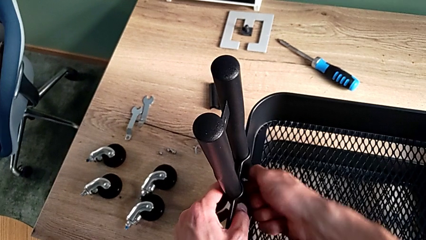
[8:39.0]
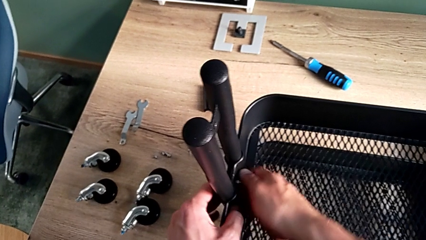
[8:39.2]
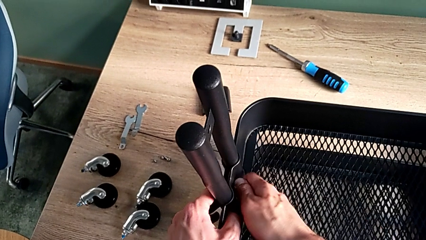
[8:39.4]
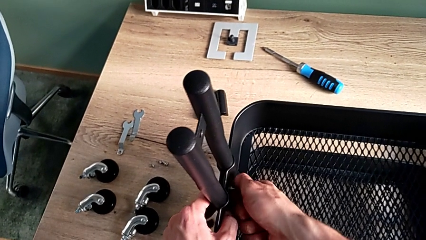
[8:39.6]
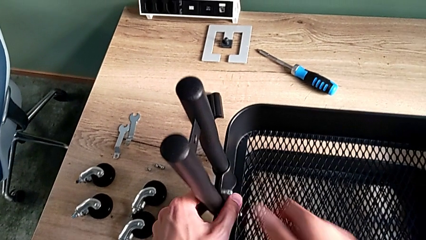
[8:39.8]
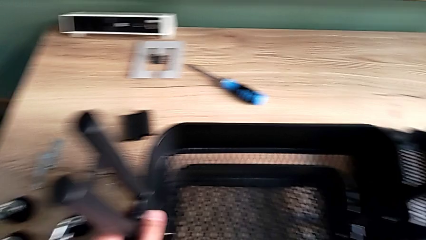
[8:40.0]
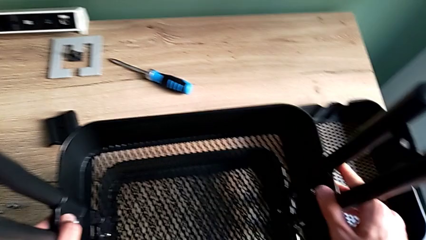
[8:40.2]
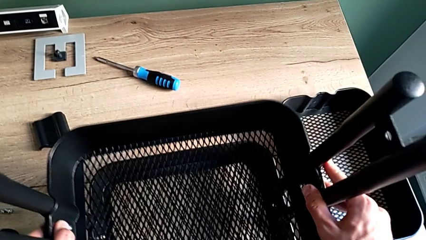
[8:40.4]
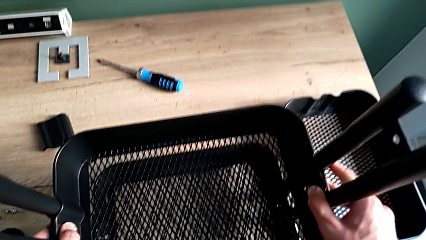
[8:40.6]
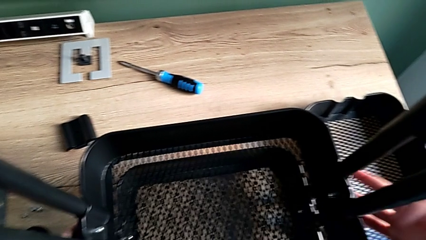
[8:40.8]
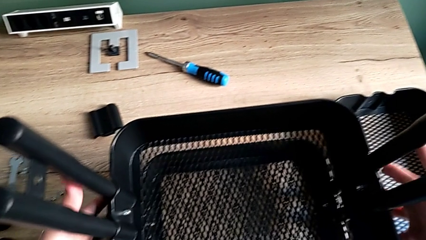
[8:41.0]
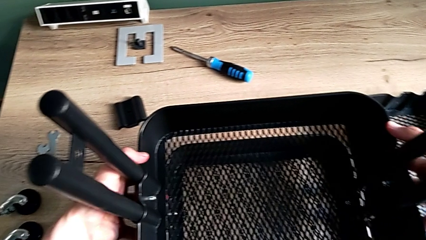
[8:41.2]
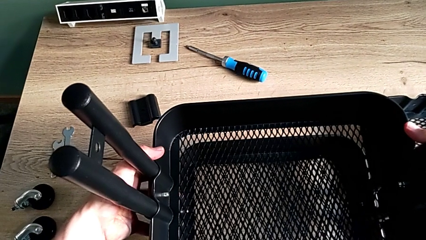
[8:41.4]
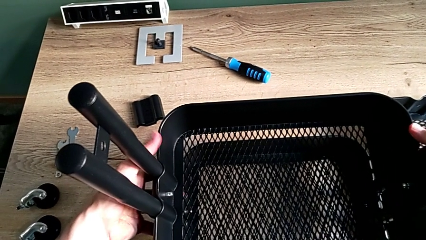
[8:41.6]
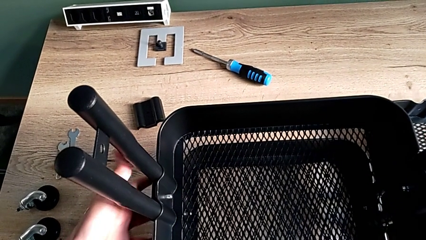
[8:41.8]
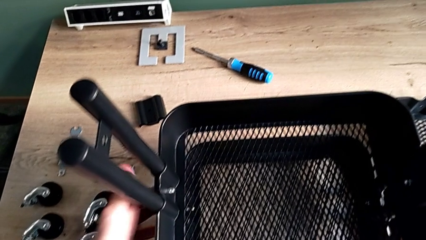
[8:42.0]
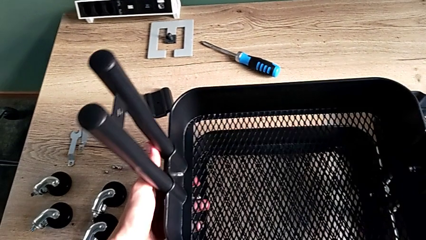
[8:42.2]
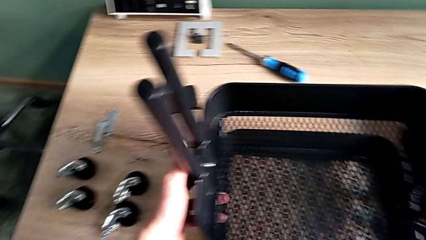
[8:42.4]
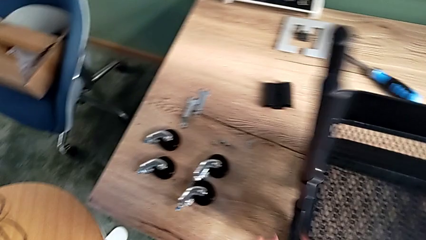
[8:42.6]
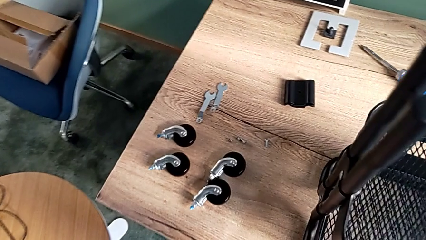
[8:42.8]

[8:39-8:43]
The camera wearer is assembling the middle tray. They slide the middle grid tray and inspect it.

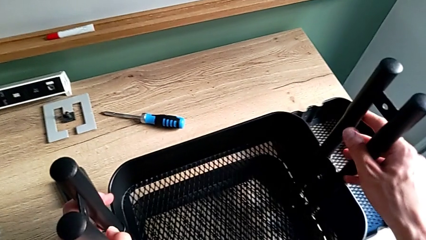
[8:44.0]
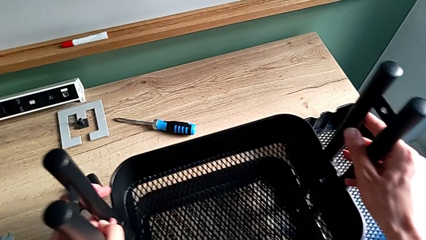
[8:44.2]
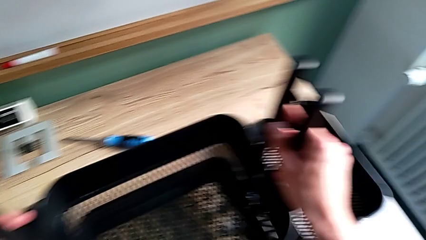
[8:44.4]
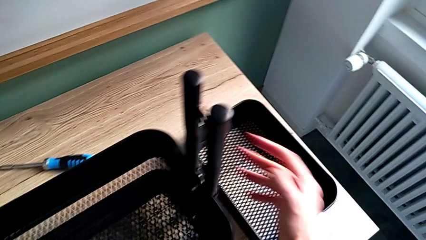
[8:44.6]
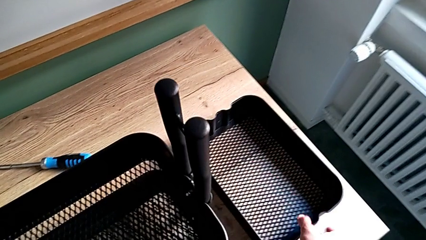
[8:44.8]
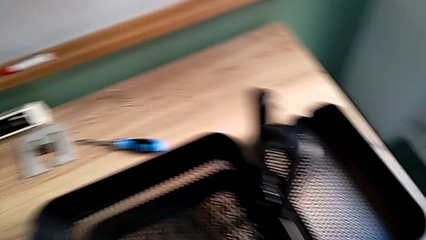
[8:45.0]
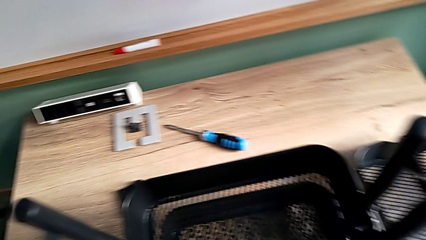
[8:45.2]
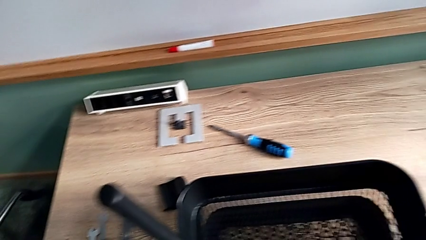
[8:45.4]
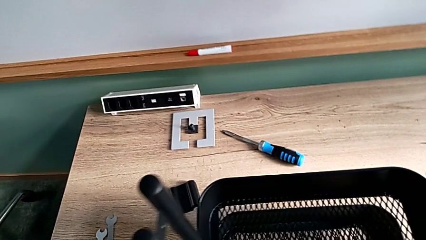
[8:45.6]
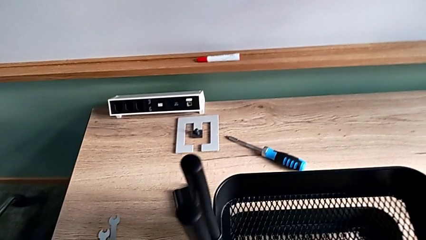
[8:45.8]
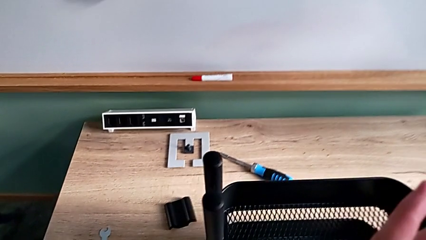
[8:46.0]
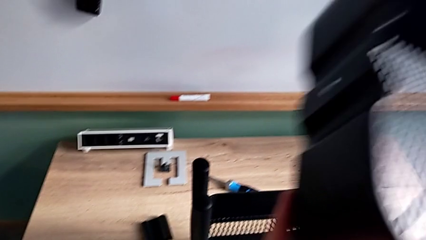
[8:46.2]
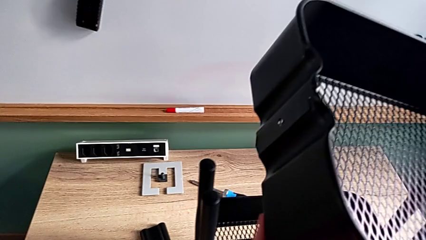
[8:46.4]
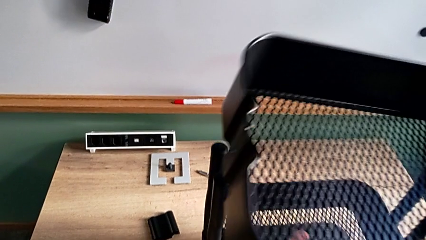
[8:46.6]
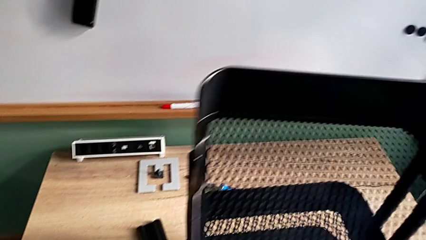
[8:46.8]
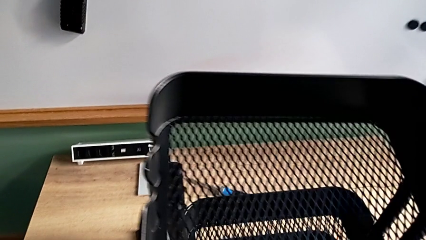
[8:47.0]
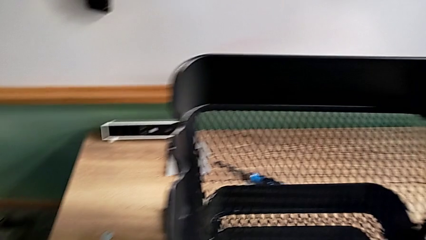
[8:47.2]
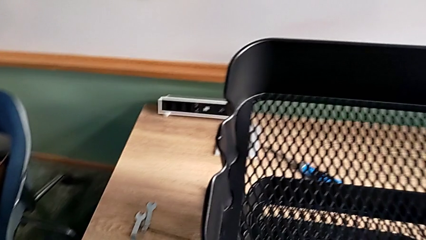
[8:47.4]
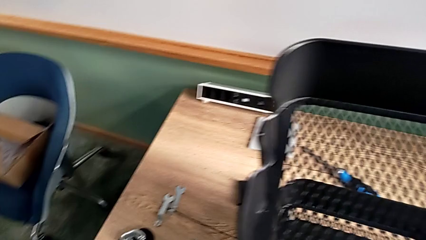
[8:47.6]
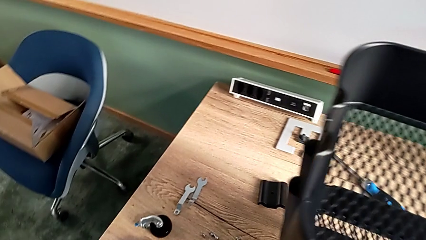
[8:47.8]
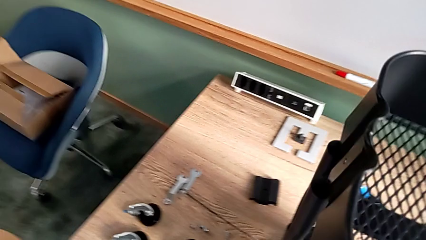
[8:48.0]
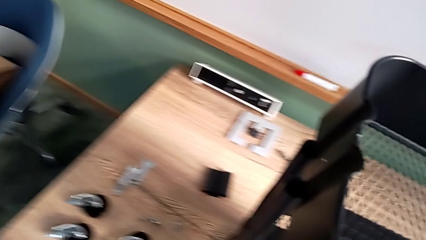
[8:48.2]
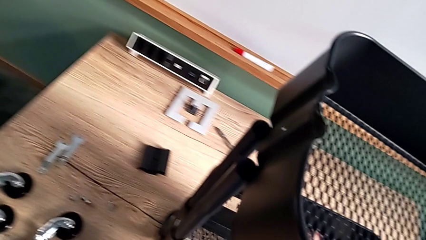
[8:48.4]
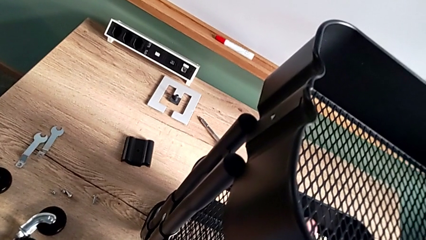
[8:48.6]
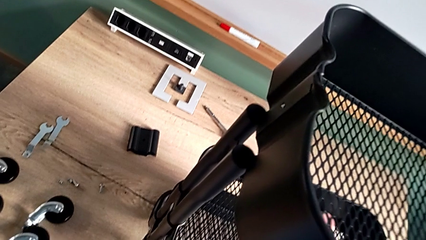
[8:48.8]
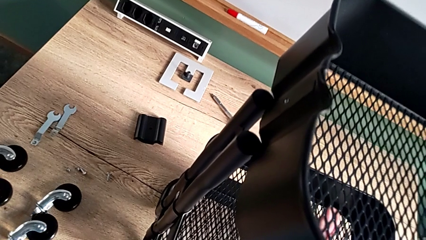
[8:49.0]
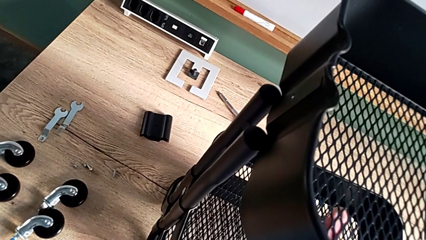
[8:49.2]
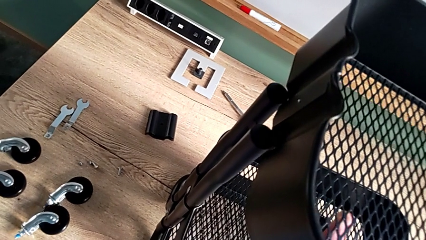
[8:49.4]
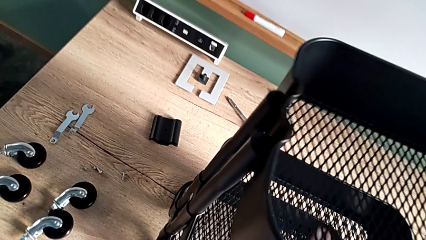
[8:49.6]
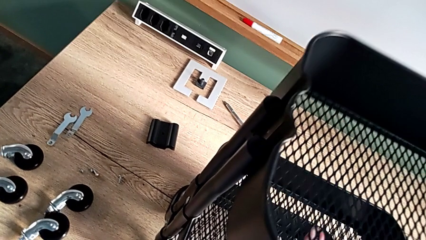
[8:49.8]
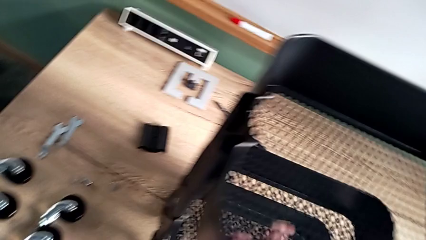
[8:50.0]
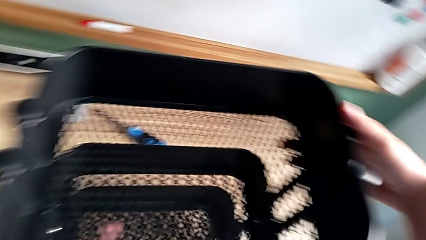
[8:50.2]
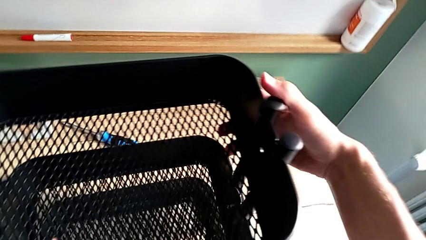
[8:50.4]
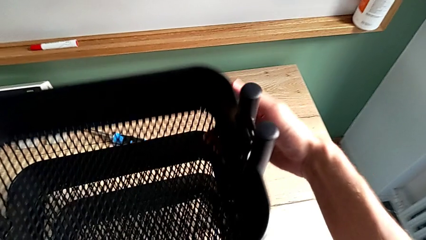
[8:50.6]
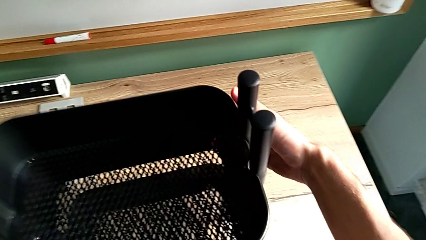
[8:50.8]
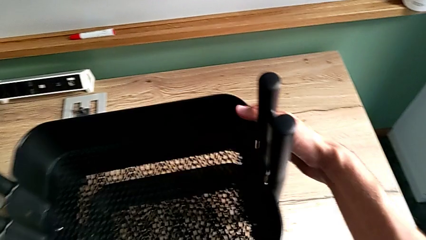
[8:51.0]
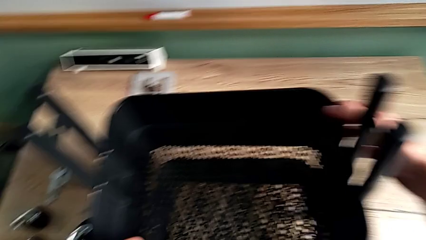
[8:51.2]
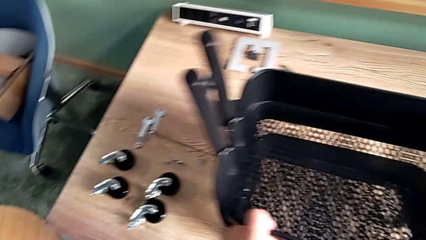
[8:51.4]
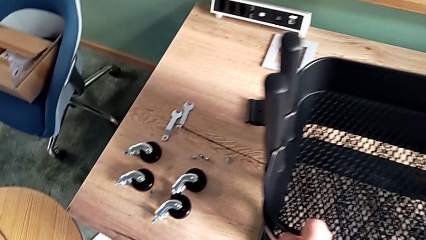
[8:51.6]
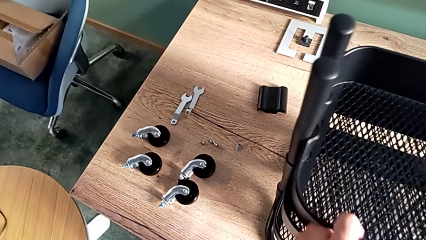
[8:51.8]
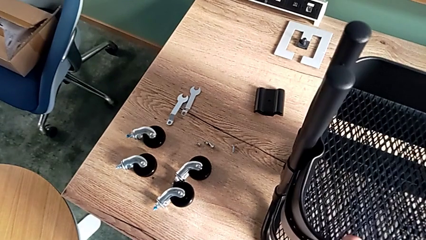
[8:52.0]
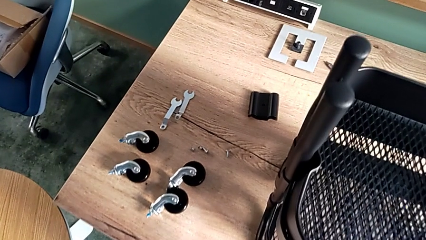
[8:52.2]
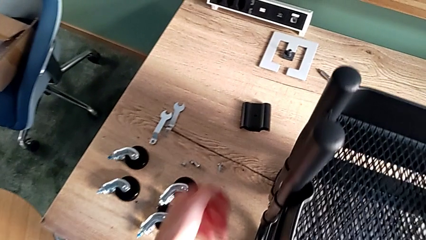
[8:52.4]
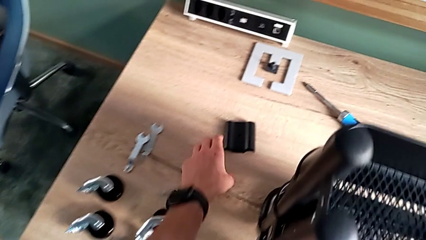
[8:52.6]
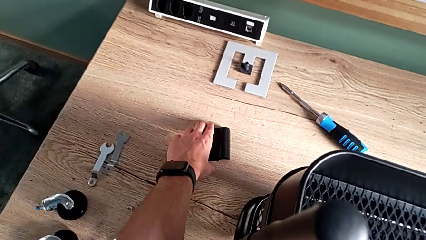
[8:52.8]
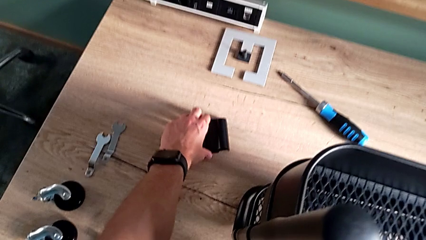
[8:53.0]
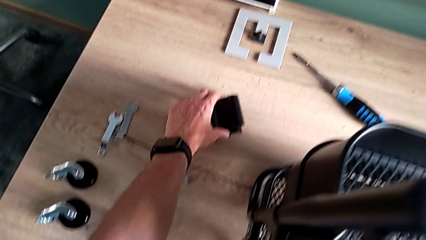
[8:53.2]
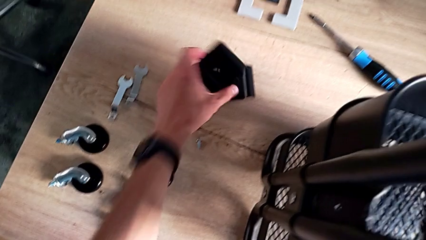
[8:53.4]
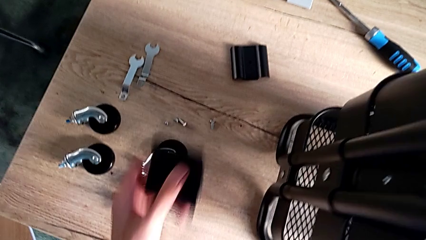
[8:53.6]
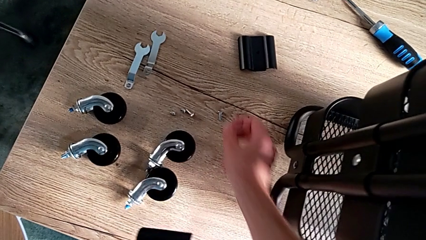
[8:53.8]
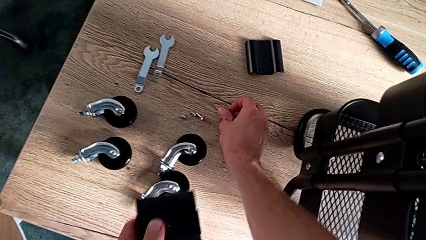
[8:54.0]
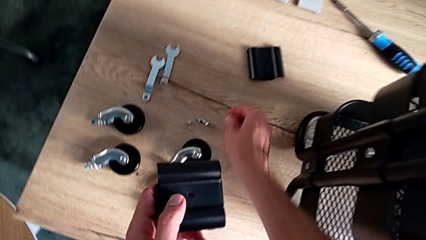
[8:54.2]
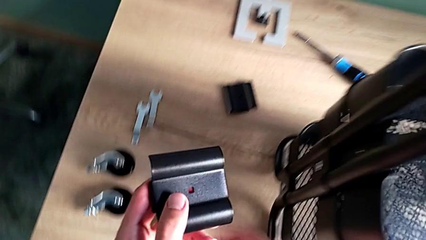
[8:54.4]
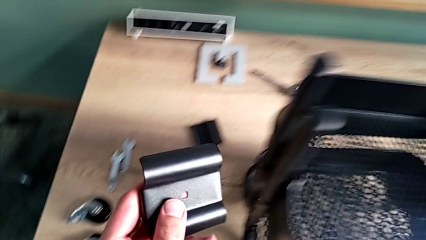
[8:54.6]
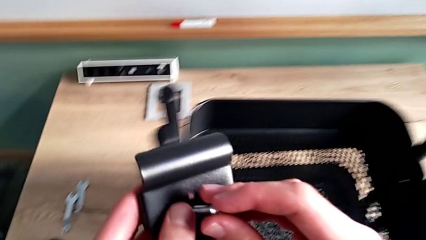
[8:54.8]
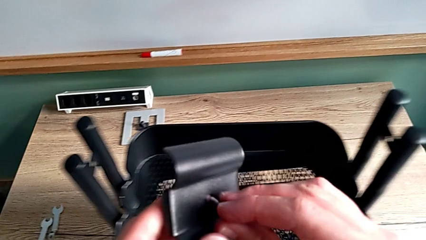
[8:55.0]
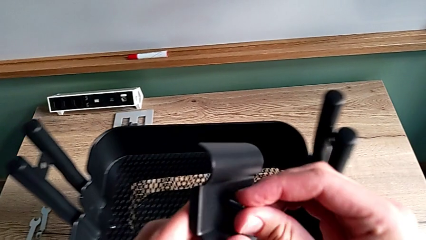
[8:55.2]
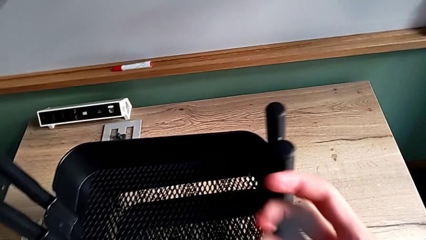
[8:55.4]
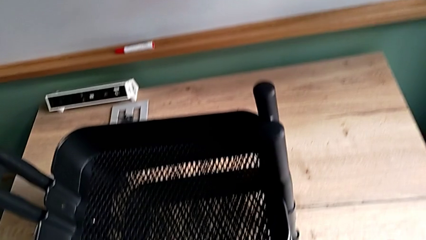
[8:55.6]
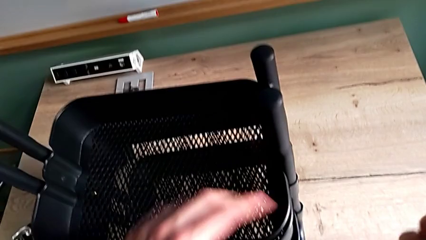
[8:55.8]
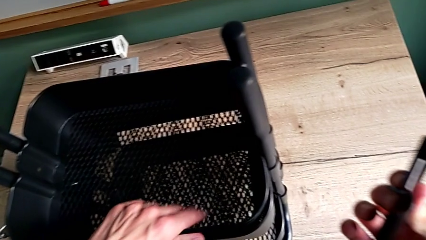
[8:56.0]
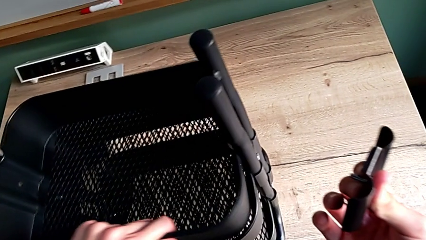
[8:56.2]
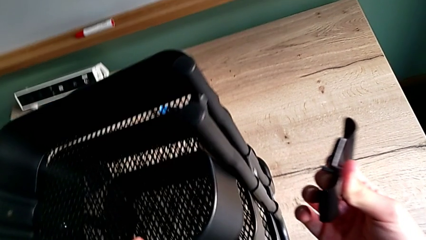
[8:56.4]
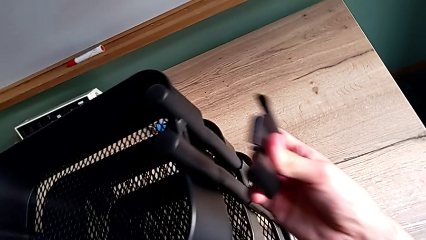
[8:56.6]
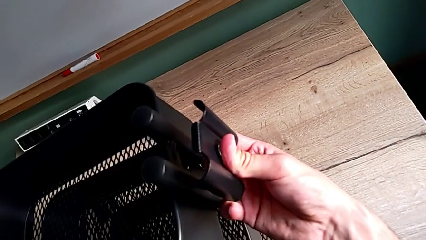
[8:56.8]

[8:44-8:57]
The camera wearer is assembling the upper tray. They slide the utility cart, place the little grid tray, approach the first bracket, grab it, grab the first bolt and insert it.
